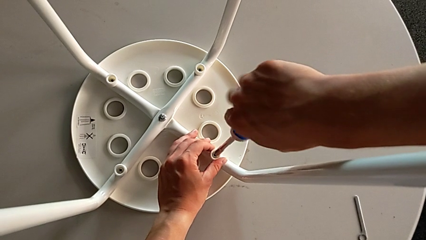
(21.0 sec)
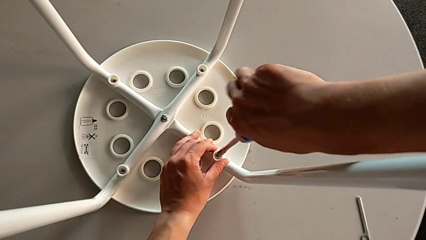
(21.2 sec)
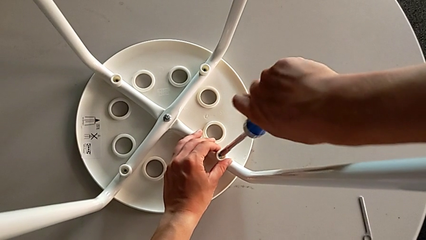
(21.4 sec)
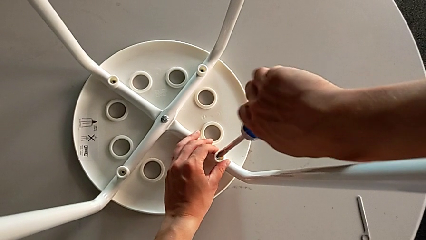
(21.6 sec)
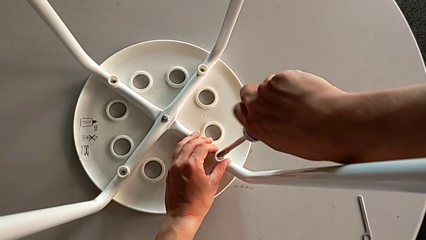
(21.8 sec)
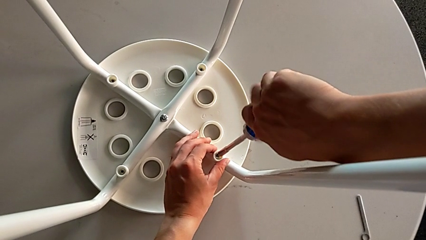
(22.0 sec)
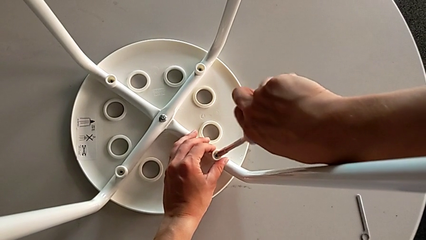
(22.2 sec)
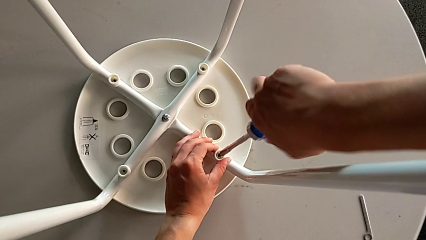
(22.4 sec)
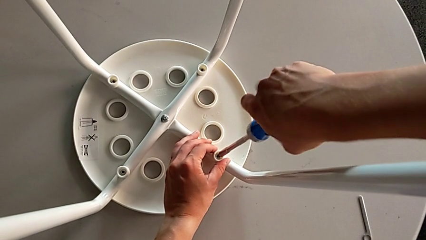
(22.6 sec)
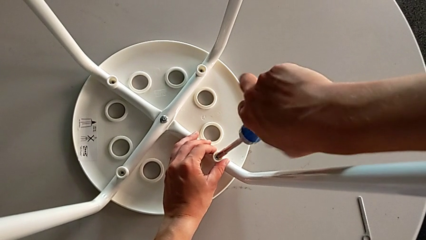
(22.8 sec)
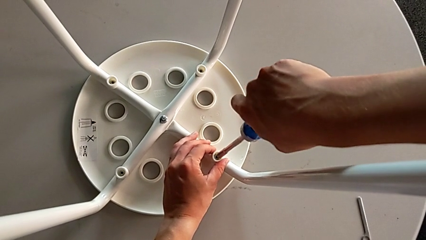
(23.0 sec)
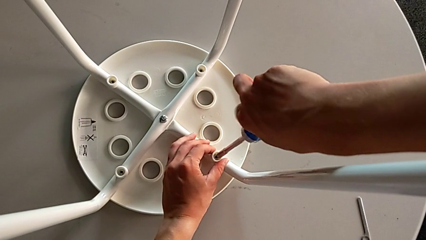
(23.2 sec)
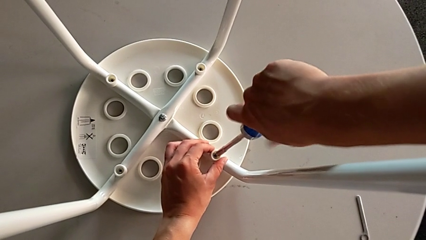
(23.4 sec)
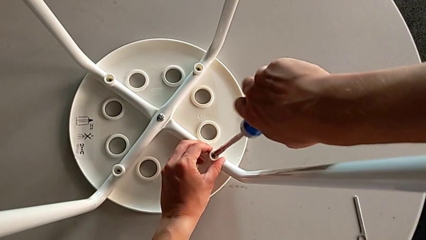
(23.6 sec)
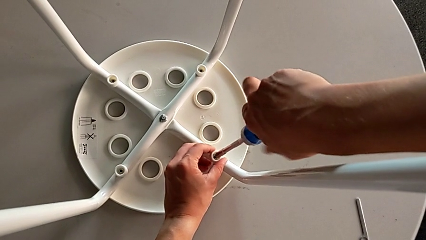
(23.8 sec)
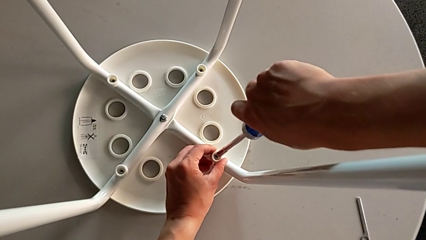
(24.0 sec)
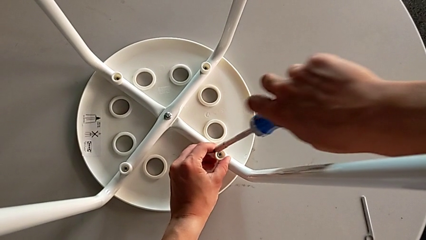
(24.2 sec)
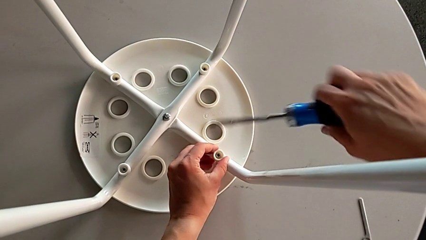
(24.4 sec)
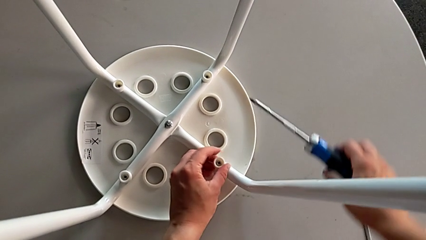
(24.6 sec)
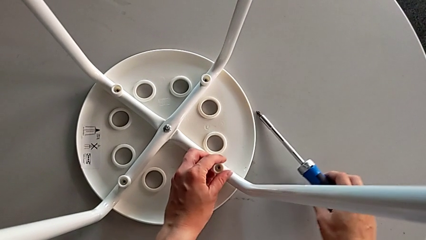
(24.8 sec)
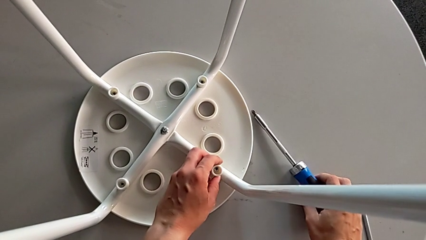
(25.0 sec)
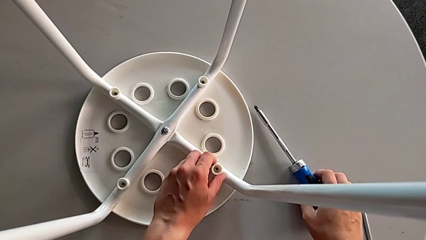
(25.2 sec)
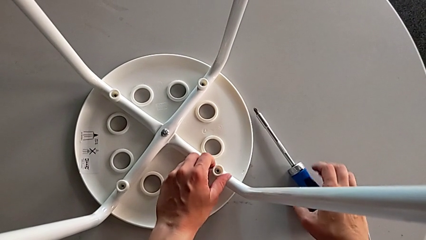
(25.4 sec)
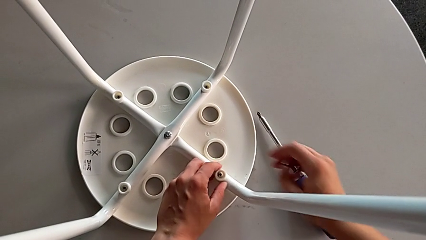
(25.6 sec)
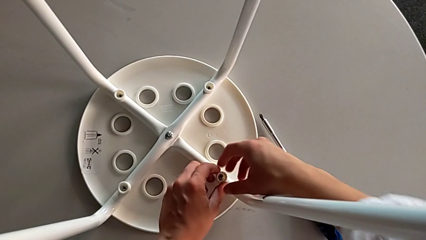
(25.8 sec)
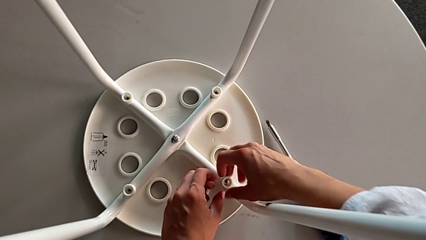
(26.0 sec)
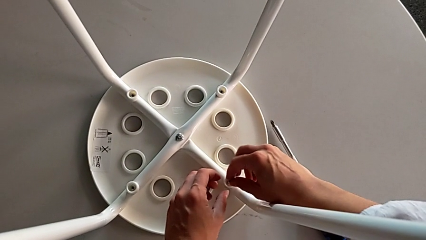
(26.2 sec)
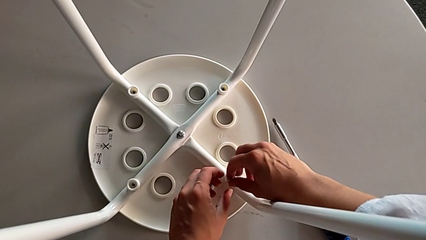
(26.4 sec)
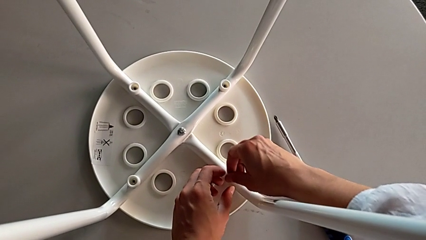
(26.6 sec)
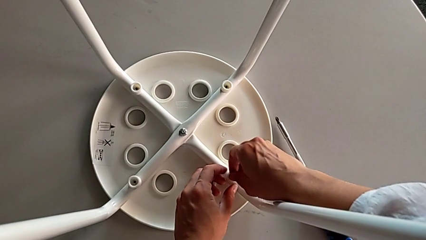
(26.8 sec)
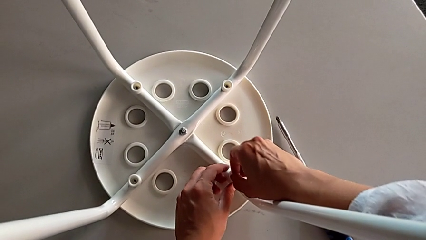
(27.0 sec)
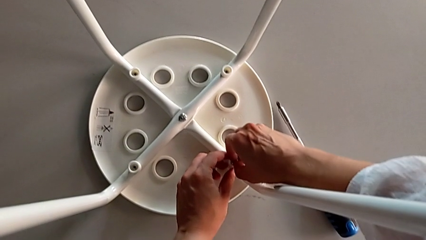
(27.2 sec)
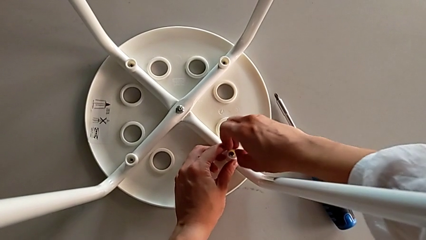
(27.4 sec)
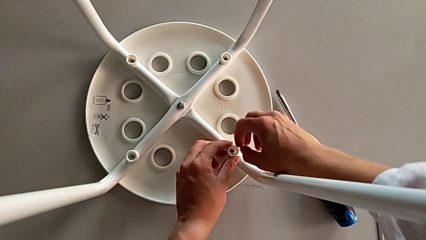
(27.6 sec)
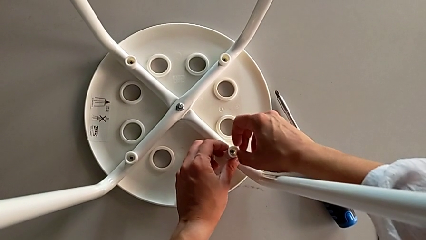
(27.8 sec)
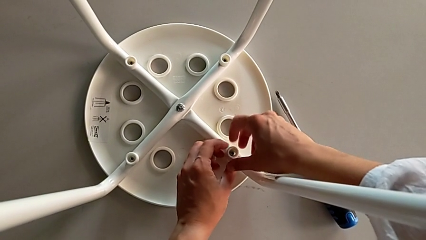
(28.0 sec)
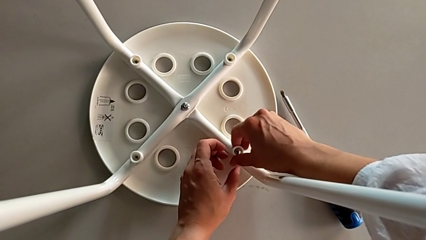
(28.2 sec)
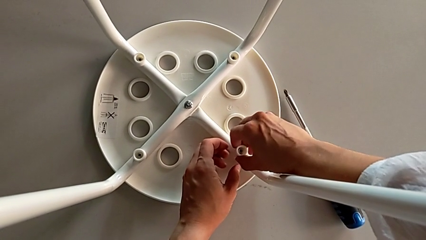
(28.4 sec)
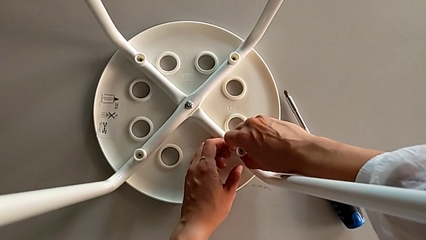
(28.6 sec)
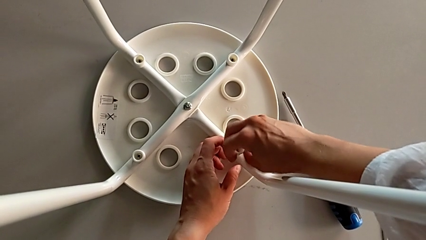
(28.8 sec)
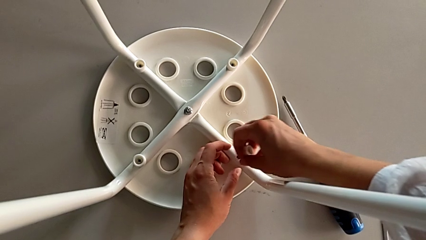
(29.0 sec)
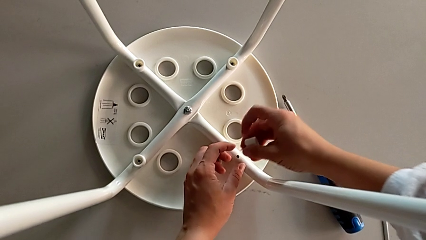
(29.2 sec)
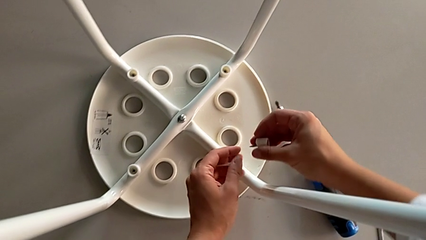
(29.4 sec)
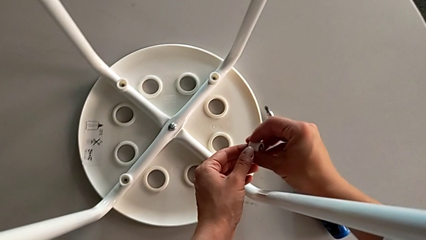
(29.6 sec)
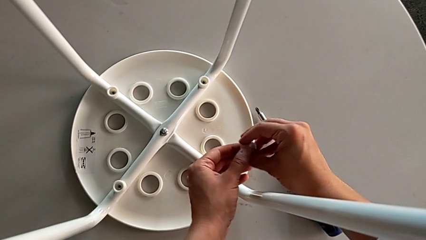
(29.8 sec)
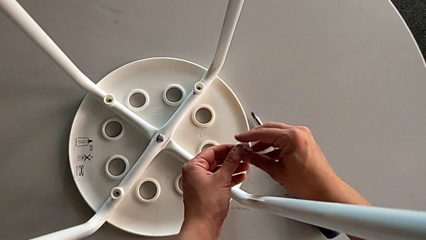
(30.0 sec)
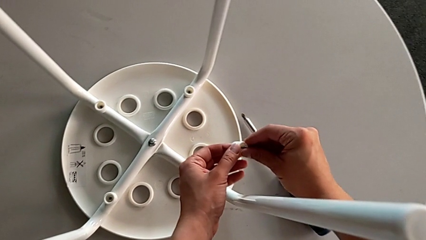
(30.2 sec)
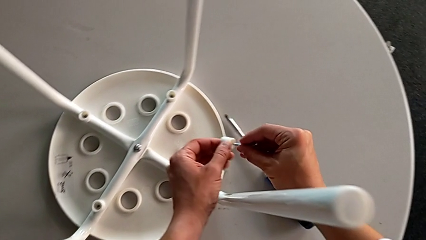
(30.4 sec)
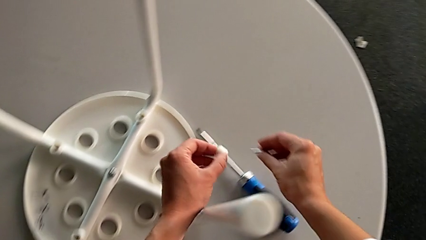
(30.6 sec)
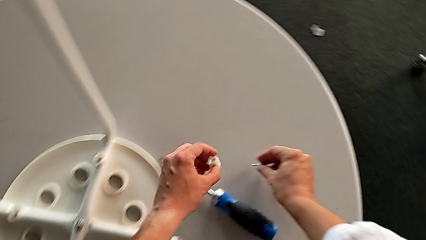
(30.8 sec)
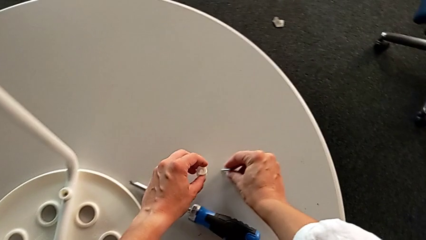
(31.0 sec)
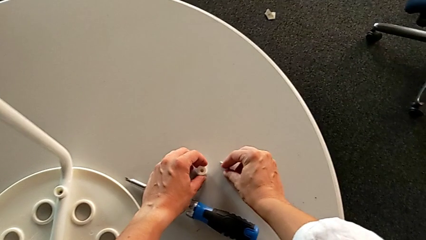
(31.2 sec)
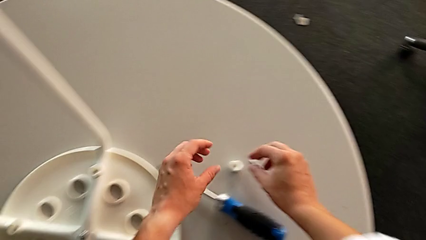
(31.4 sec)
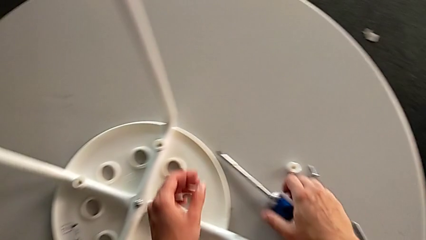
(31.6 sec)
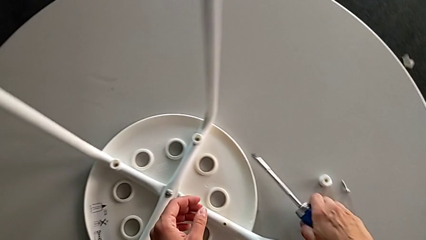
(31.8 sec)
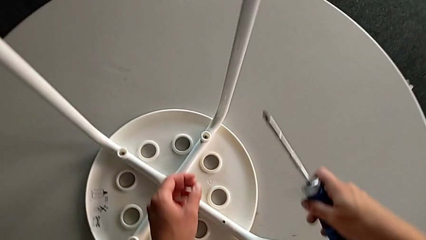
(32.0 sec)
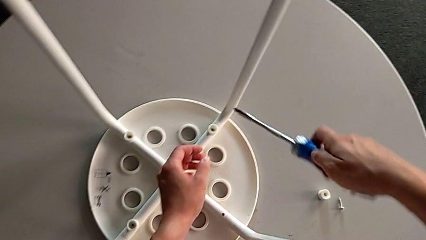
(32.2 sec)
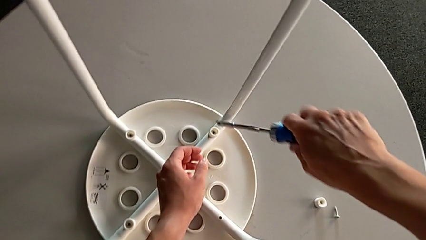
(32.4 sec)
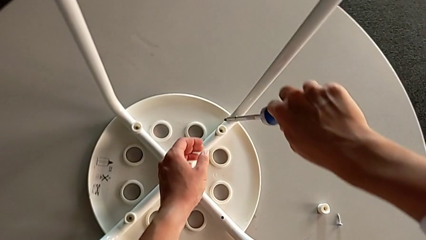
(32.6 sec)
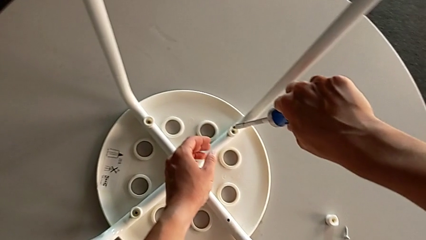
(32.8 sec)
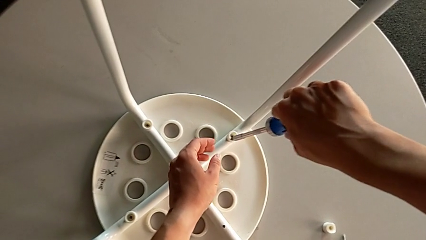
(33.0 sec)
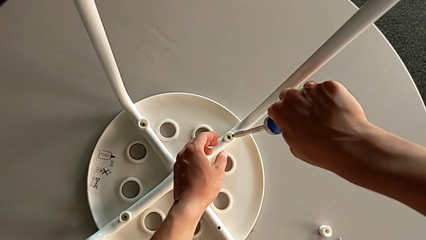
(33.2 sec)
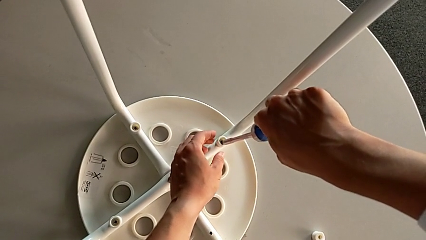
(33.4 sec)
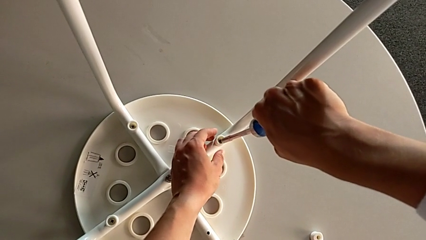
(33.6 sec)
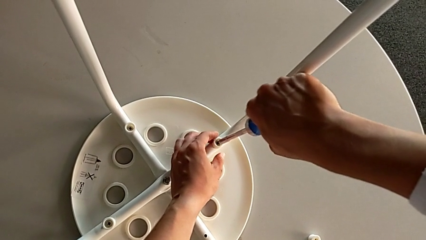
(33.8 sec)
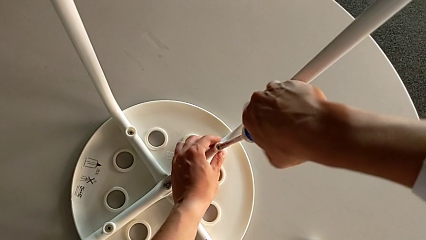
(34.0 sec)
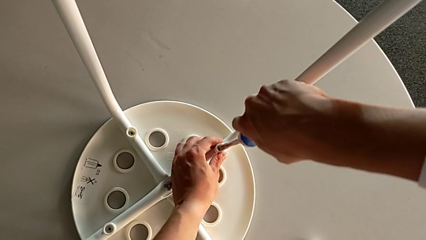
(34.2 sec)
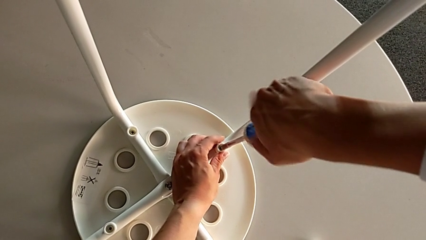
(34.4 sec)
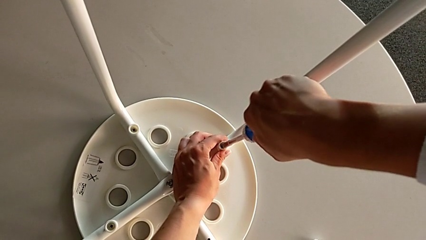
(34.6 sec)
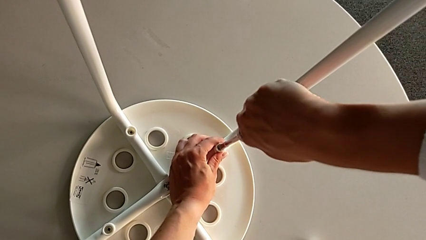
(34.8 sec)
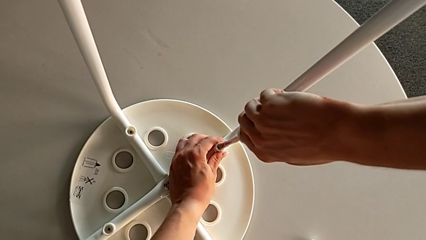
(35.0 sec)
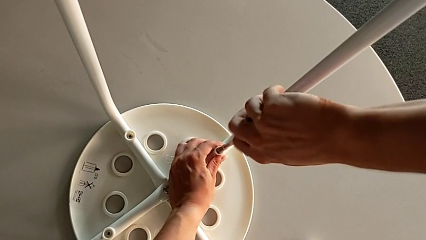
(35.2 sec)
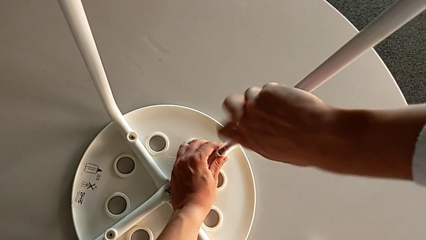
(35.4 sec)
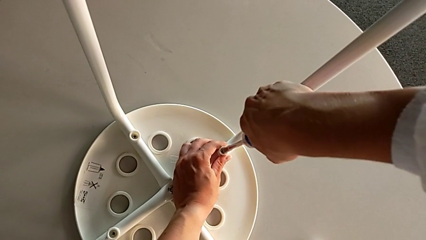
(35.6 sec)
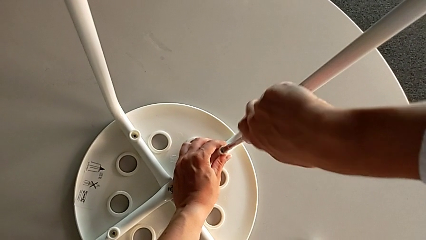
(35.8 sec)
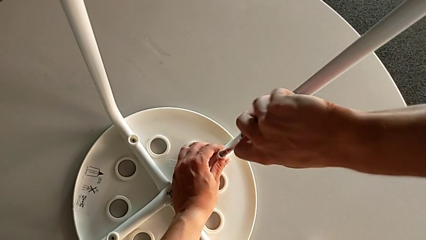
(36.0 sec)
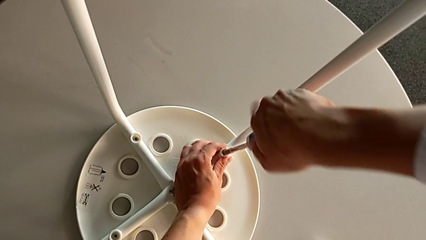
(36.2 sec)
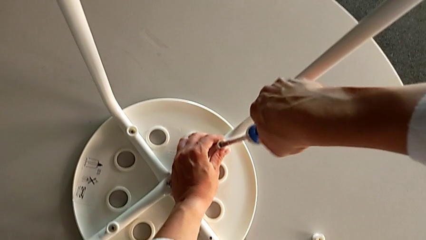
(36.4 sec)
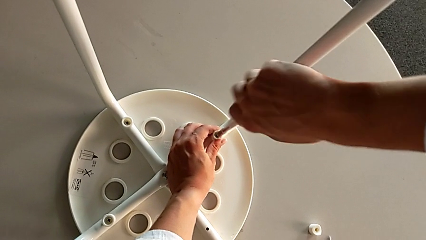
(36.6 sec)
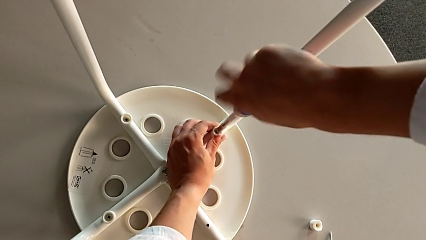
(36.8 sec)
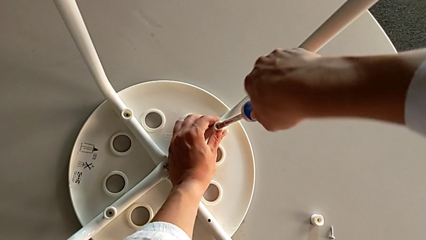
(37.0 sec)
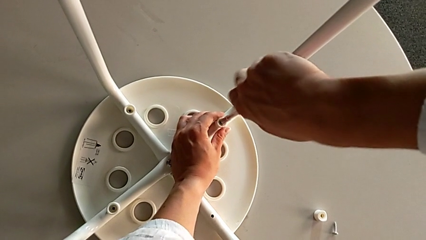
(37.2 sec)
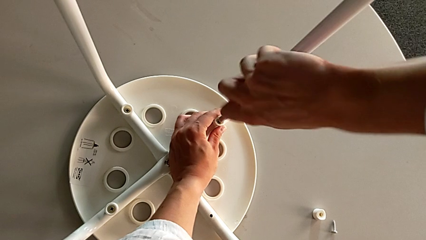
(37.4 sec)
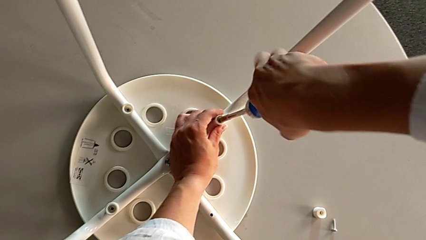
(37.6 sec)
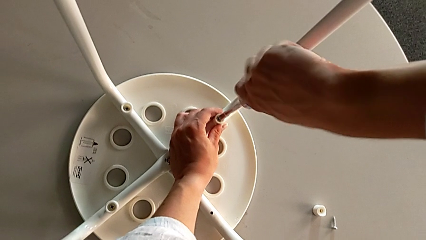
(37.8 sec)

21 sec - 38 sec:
The camera wearer is unscrewing the middle hex nut on the leg of the Marius. They unscrew the first bolt, lift the blue bolt, place the blue screwdriver, disassemble the first washer, disassemble the first bolt, place it, grab the blue screwdriver, insert the second bolt and begin to unscrew it.
